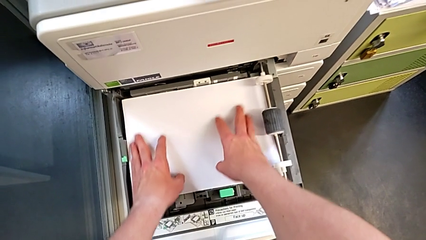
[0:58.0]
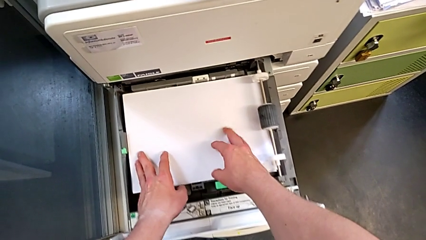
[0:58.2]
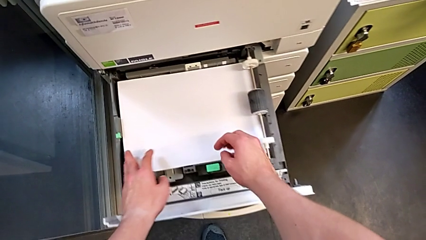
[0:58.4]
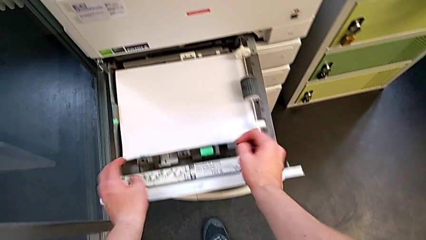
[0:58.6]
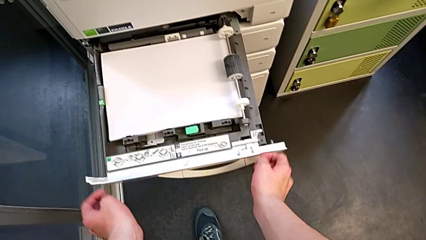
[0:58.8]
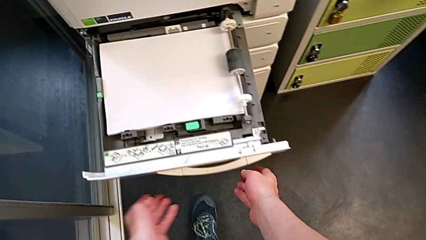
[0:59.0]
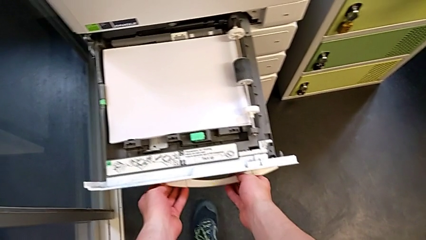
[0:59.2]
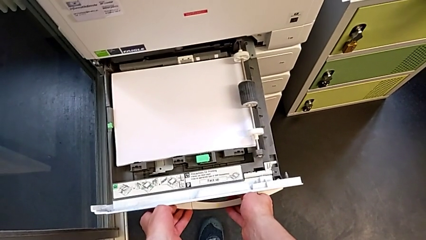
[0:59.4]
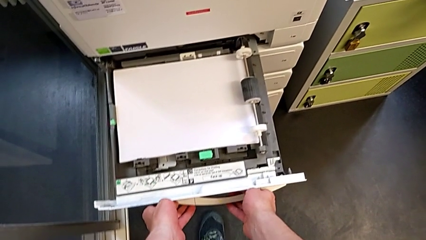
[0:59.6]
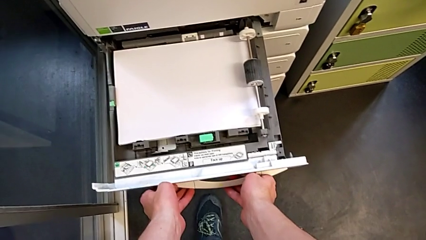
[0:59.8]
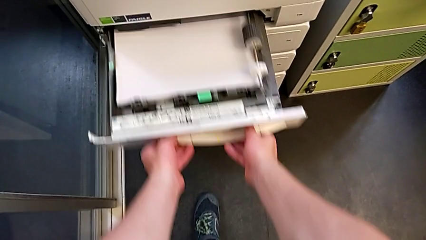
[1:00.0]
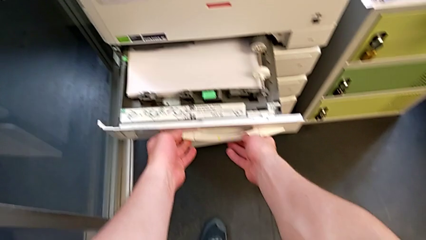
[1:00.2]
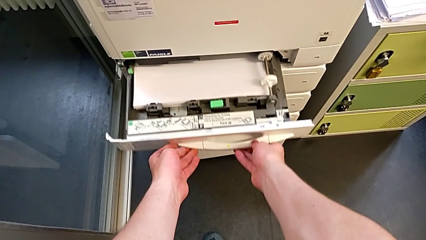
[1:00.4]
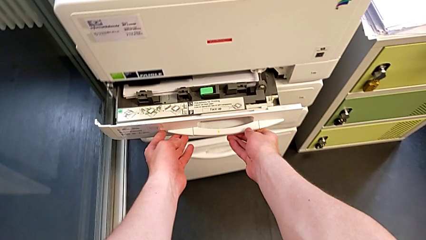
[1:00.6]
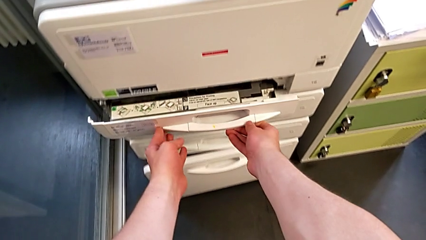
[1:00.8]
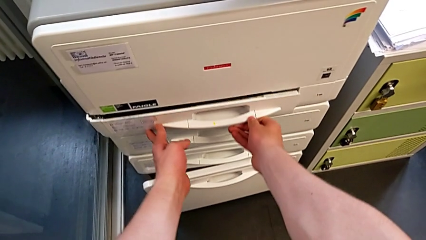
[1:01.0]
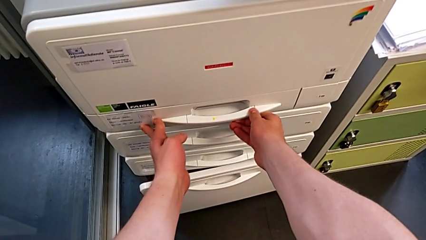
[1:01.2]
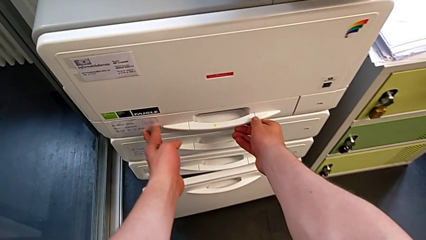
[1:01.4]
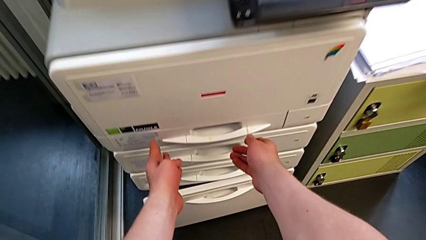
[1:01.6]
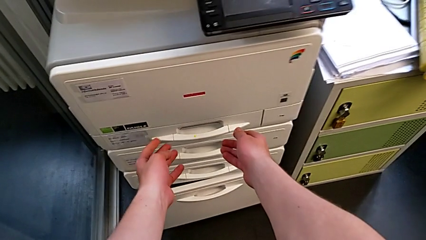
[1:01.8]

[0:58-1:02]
The camera wearer is loading the paper stack into the paper tray. They close the paper tray.

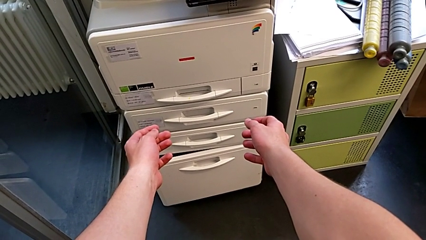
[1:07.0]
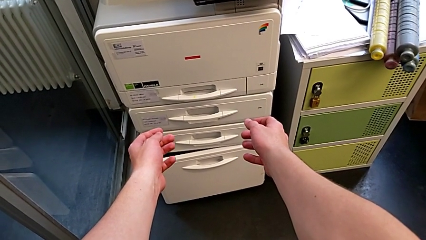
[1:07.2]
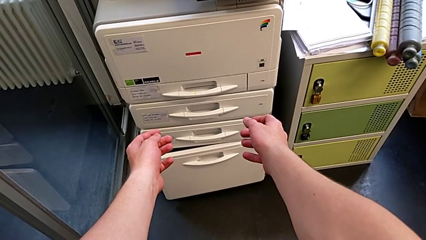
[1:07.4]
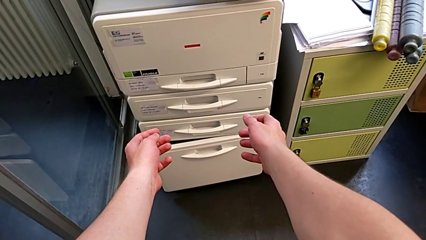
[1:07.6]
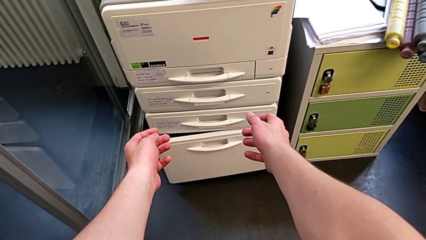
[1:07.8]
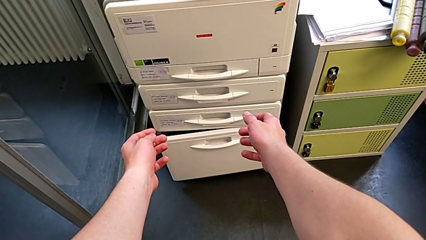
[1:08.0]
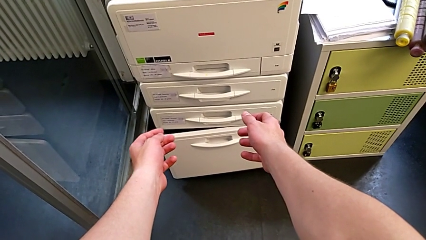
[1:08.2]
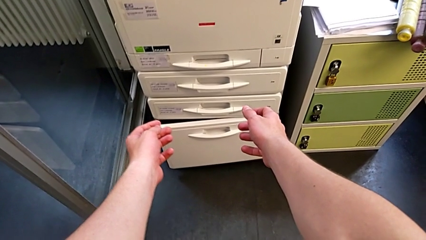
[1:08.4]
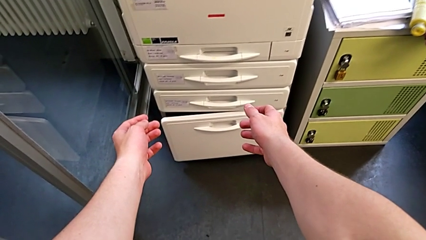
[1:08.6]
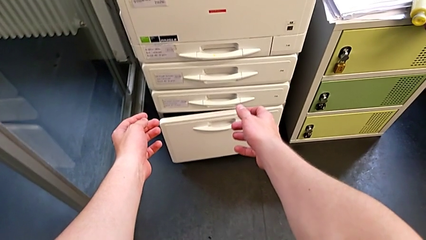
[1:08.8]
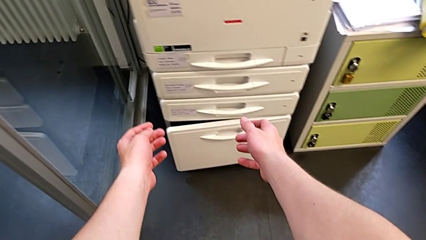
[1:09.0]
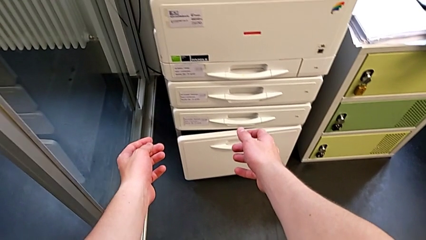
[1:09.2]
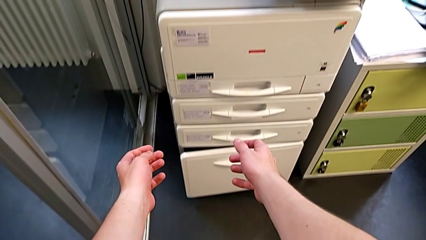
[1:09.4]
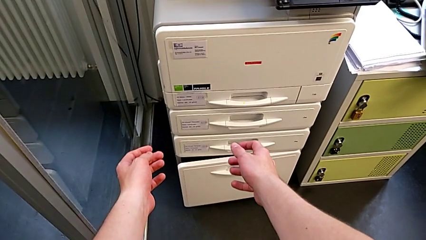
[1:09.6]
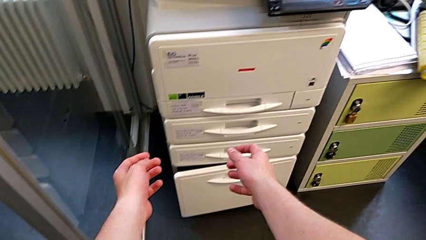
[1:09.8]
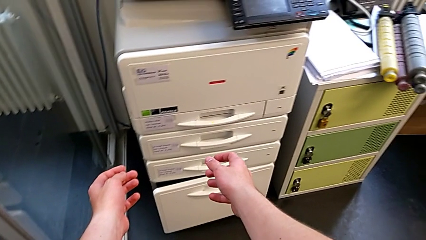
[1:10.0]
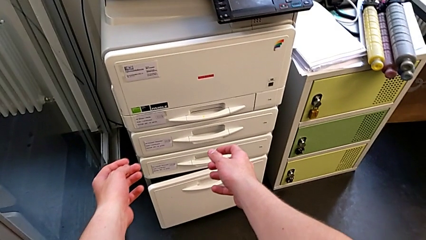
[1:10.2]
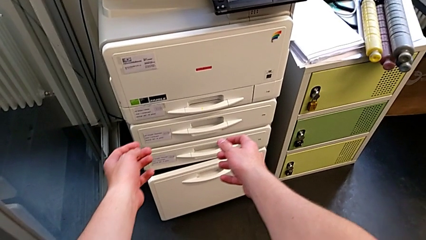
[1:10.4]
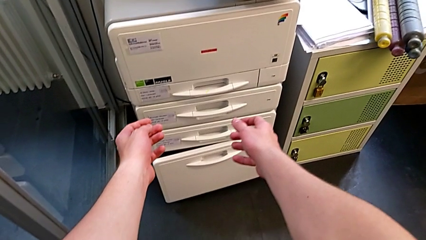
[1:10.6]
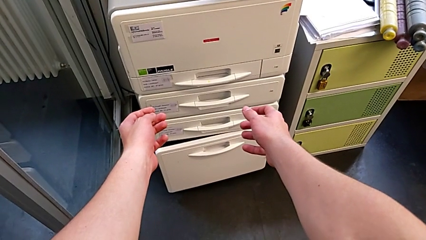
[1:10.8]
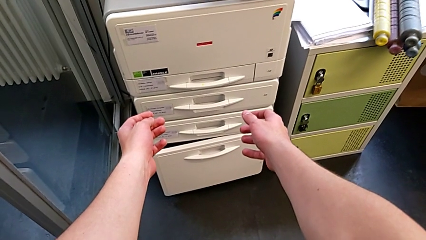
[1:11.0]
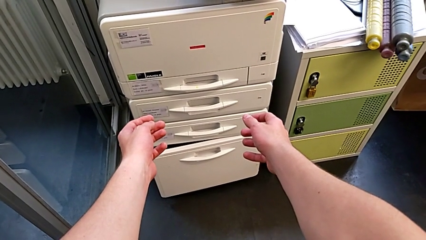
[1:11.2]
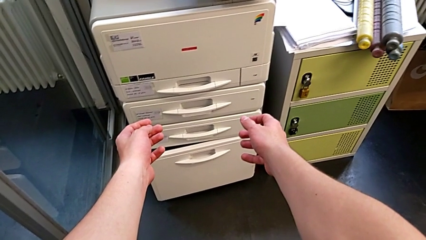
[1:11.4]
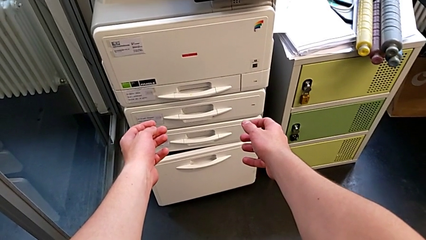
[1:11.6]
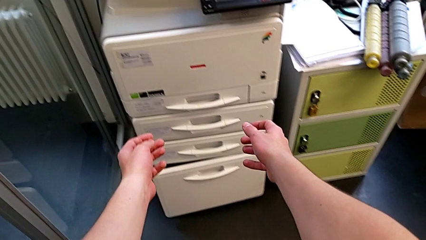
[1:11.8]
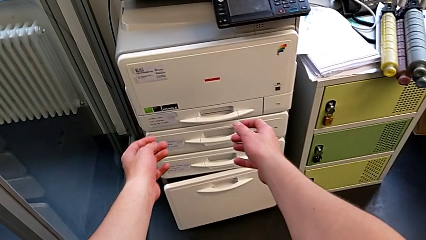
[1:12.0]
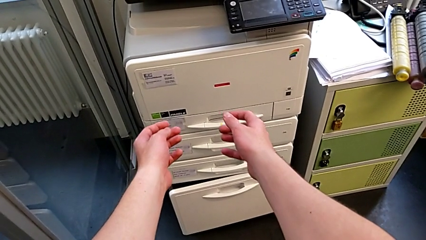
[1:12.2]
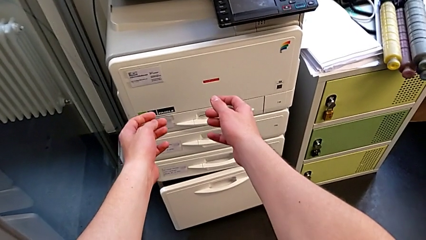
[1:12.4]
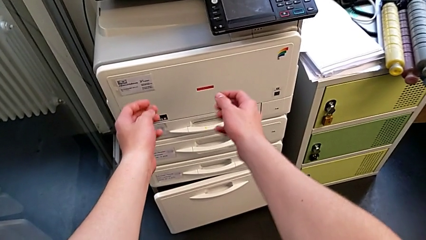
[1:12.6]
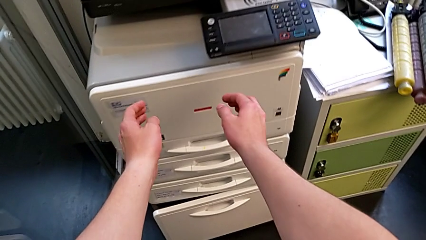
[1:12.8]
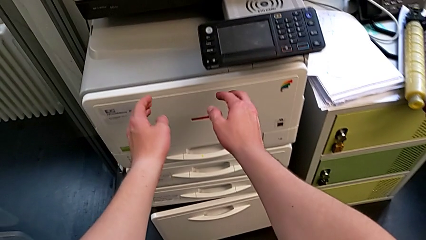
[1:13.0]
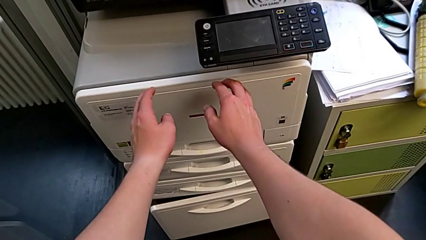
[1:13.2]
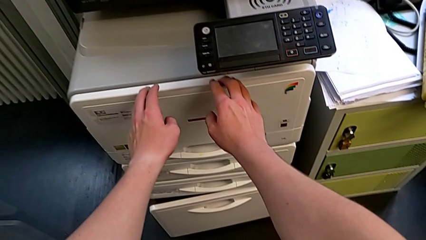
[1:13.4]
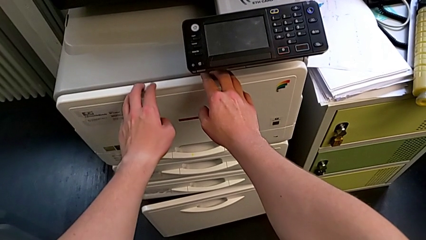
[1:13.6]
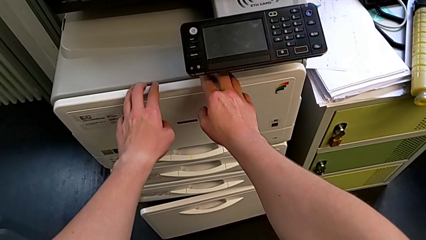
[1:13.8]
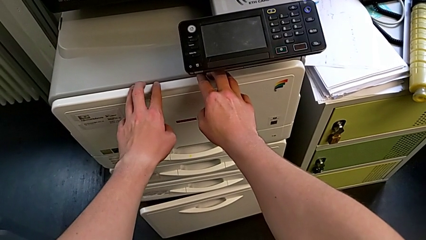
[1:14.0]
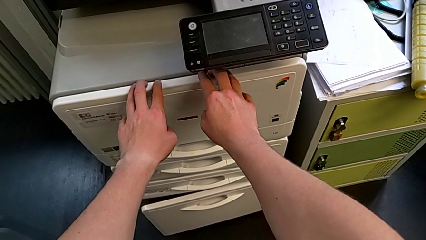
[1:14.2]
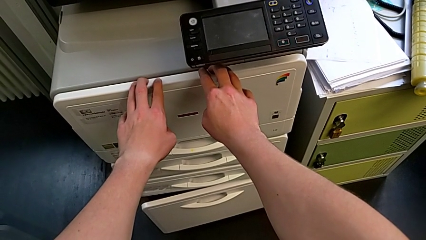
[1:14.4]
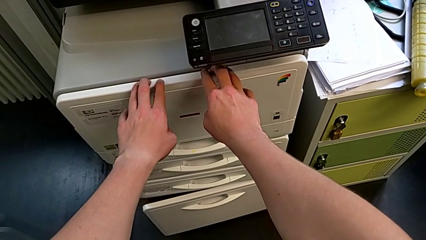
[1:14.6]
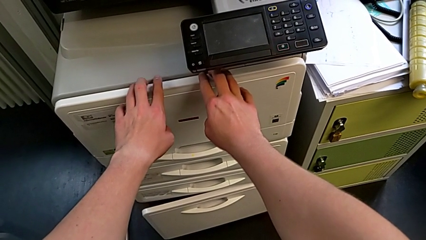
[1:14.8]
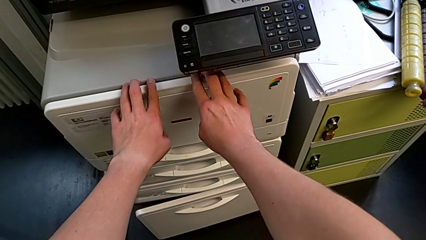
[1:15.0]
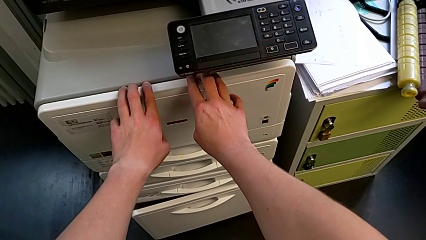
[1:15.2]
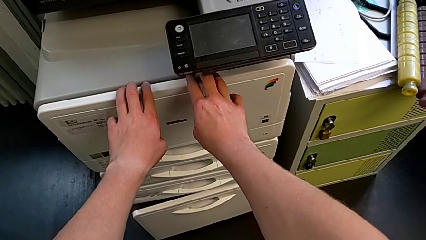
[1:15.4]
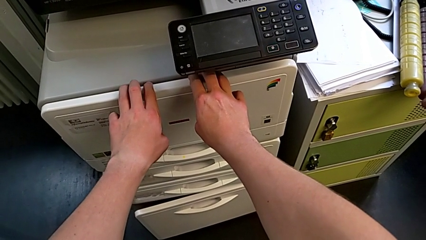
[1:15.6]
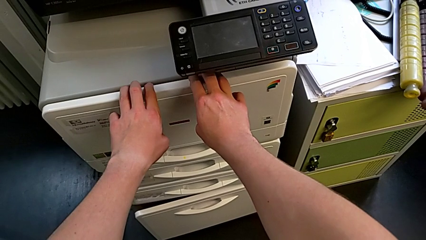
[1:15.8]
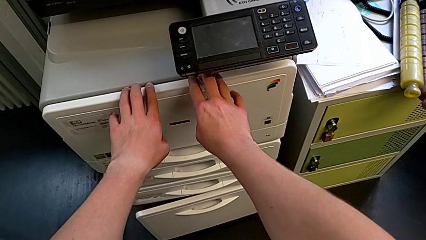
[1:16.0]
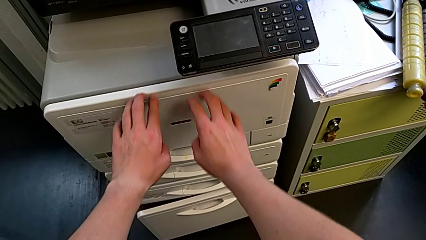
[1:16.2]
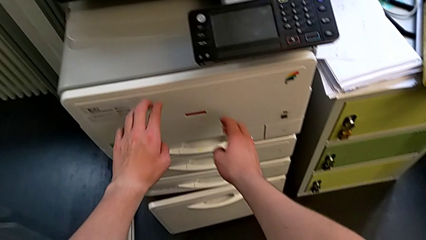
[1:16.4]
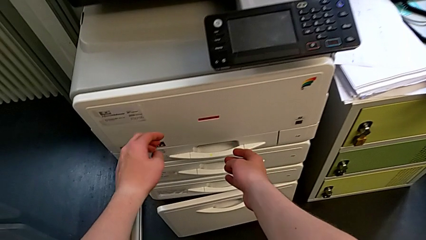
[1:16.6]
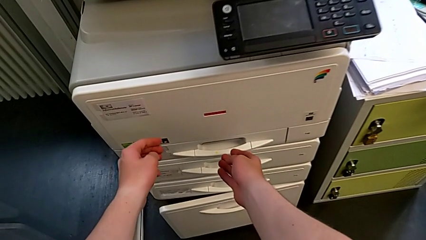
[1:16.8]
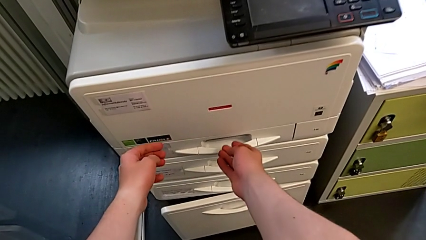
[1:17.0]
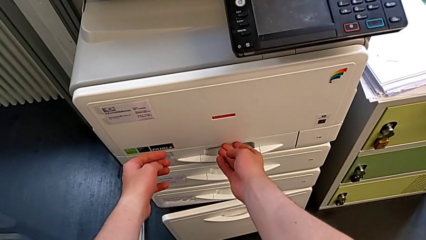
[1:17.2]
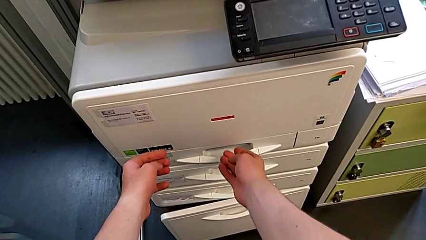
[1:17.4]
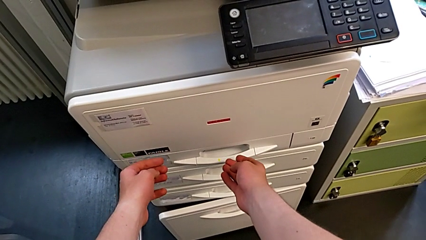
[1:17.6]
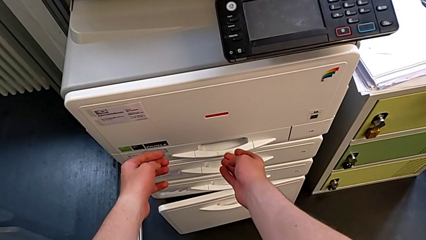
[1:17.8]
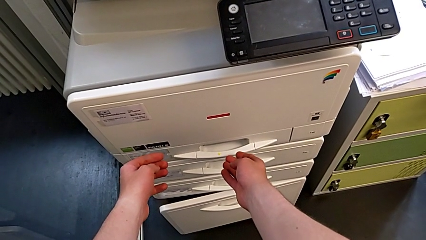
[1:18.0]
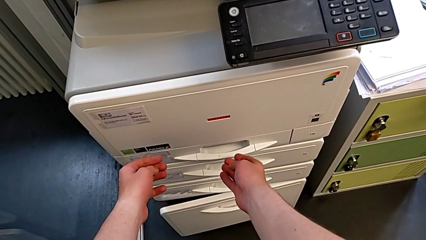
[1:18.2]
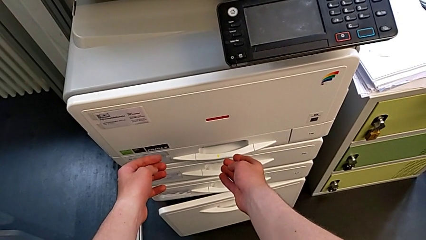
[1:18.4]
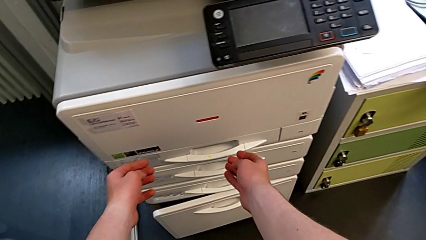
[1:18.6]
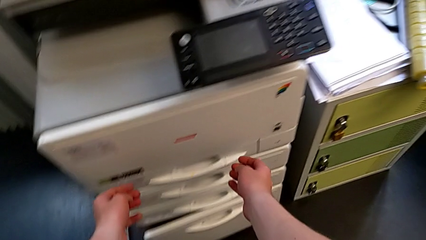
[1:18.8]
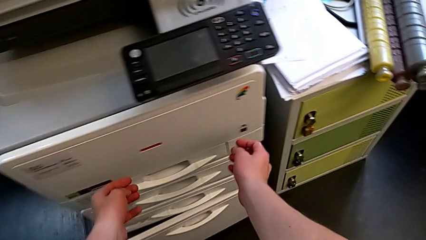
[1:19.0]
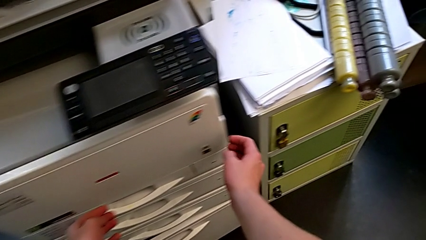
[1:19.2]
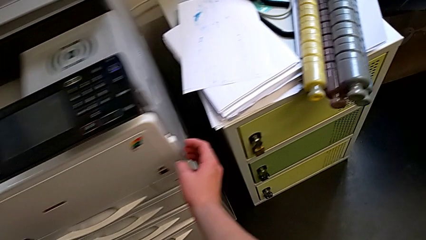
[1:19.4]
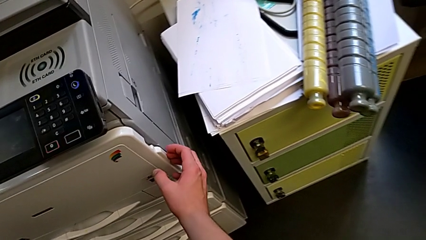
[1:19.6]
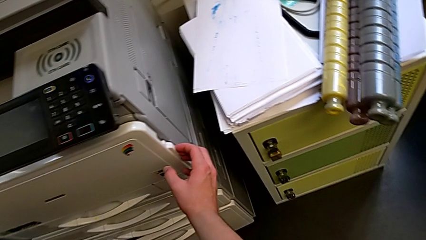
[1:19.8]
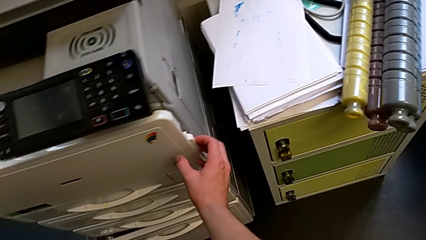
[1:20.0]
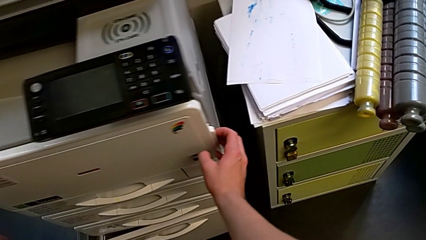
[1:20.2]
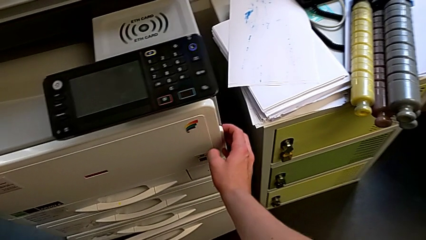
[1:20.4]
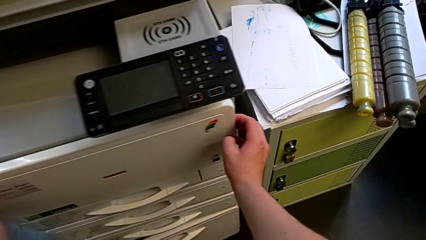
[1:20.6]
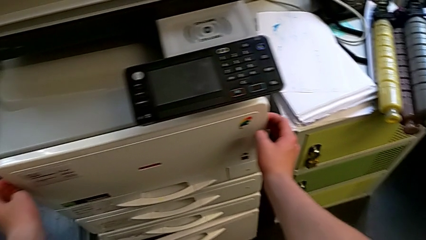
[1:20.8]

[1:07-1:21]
The camera wearer is exchanging the black ink cartridge. They approach the cartridge gate, touch it, wrongly approach the paper tray and approach the cartridge gate.
